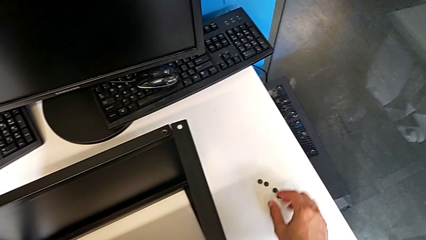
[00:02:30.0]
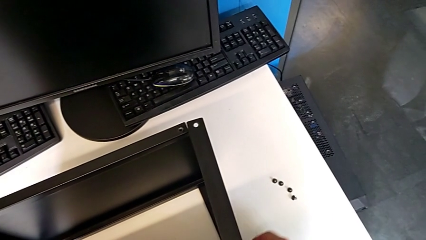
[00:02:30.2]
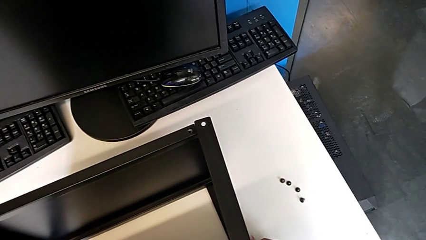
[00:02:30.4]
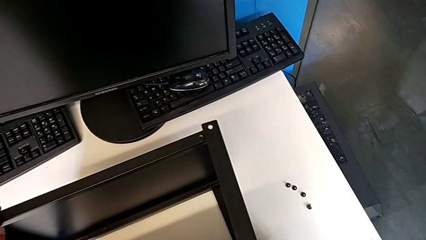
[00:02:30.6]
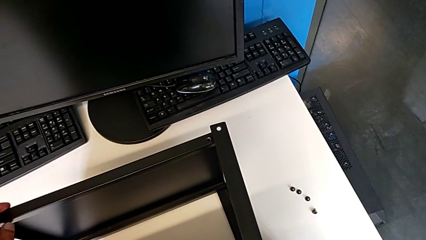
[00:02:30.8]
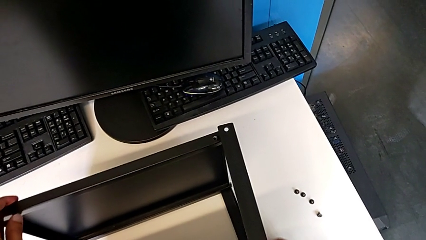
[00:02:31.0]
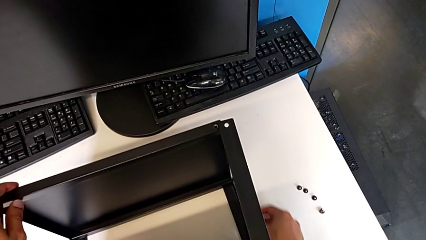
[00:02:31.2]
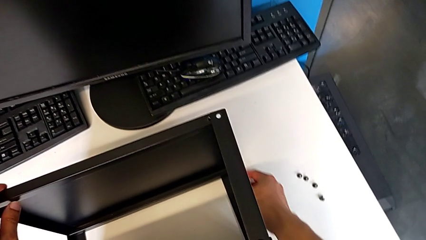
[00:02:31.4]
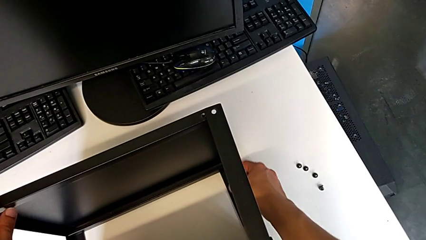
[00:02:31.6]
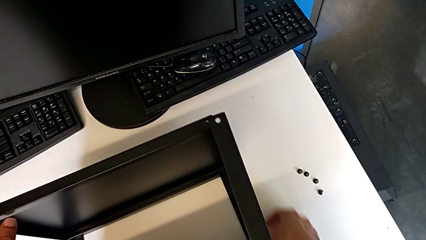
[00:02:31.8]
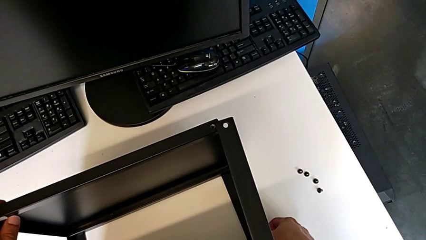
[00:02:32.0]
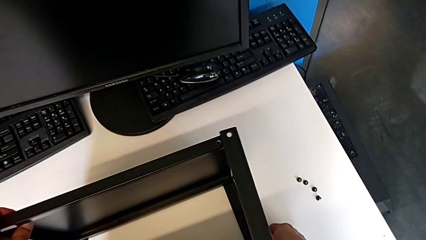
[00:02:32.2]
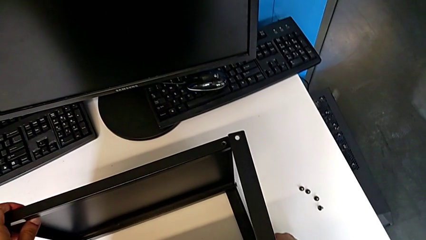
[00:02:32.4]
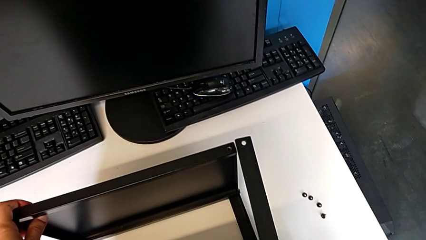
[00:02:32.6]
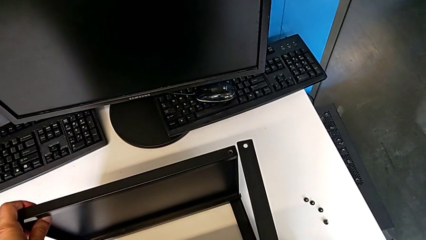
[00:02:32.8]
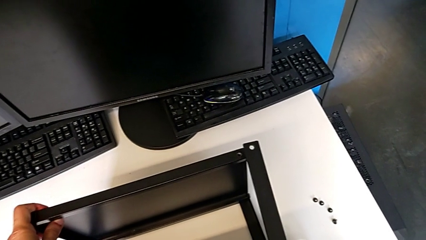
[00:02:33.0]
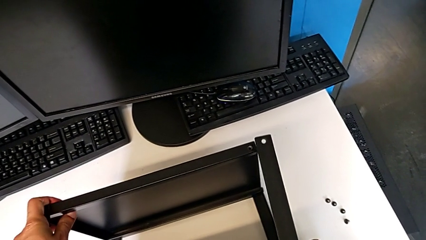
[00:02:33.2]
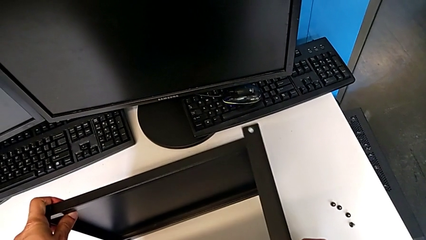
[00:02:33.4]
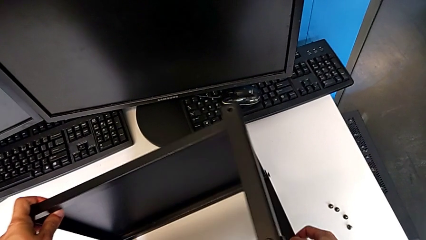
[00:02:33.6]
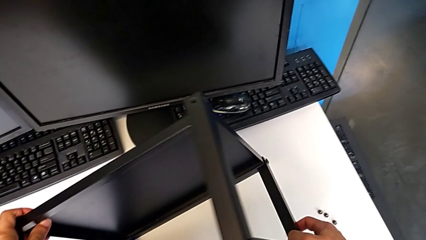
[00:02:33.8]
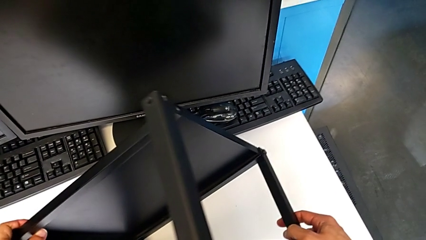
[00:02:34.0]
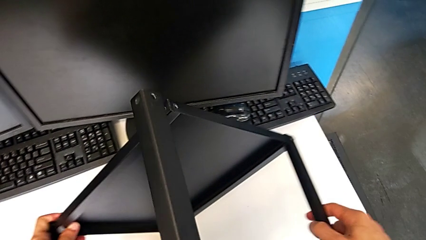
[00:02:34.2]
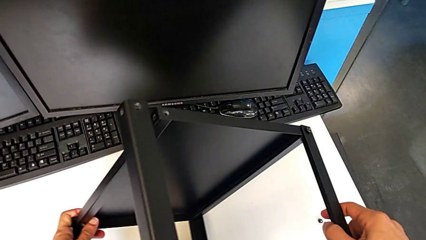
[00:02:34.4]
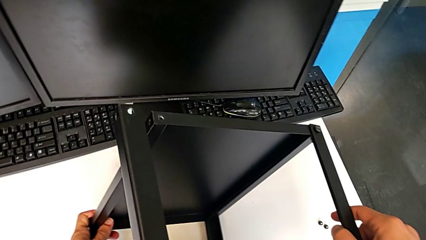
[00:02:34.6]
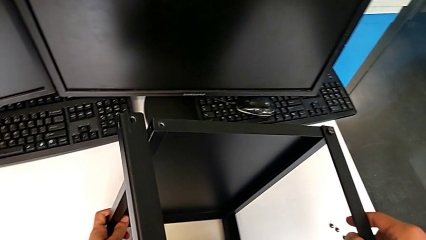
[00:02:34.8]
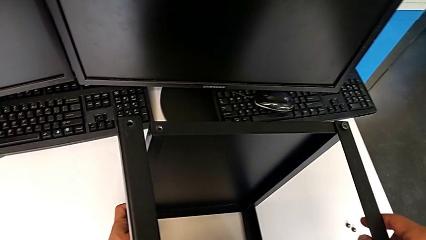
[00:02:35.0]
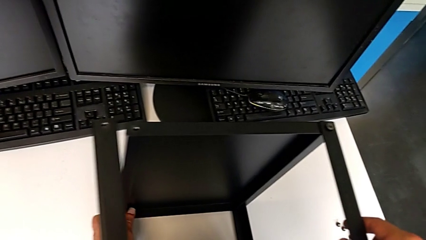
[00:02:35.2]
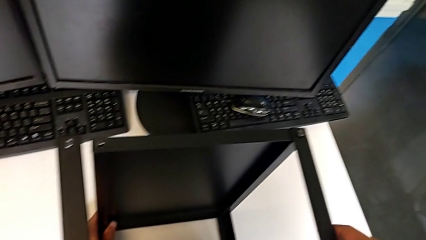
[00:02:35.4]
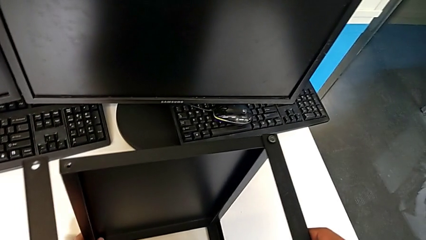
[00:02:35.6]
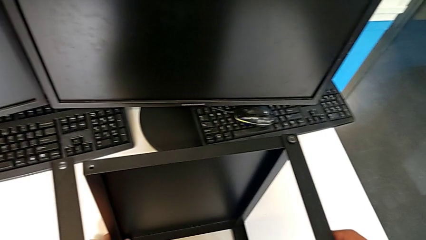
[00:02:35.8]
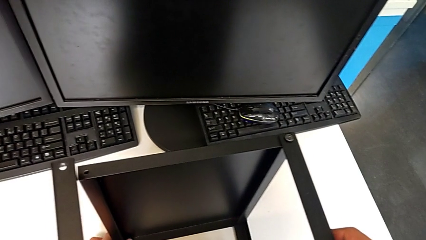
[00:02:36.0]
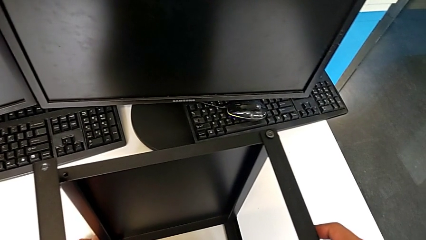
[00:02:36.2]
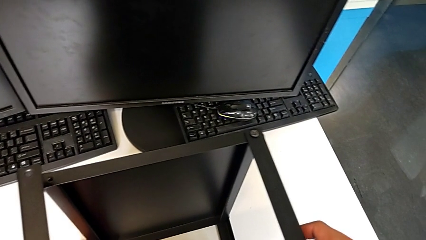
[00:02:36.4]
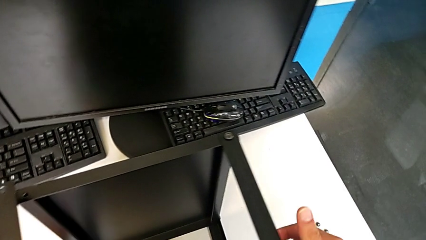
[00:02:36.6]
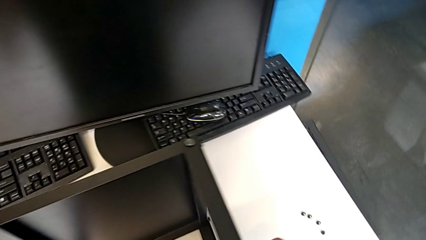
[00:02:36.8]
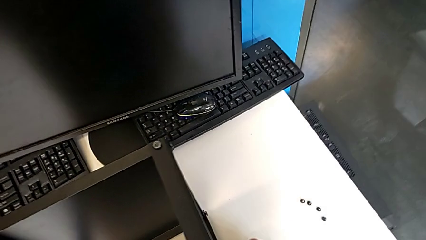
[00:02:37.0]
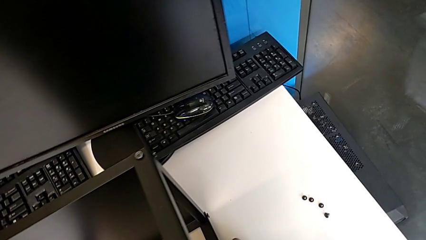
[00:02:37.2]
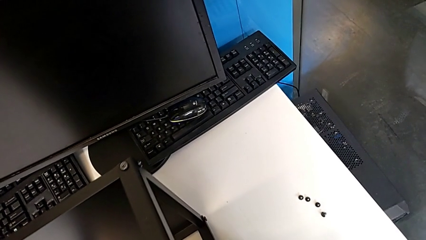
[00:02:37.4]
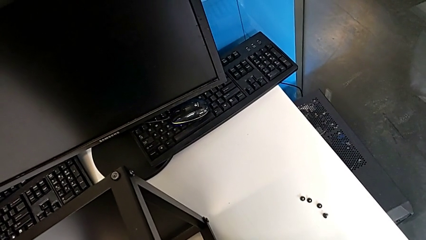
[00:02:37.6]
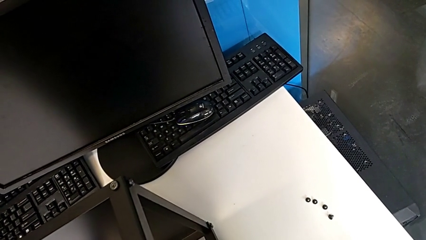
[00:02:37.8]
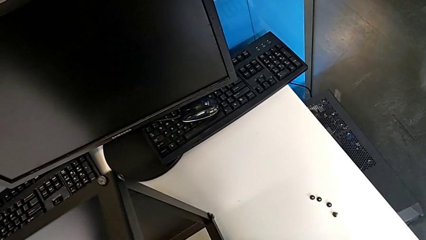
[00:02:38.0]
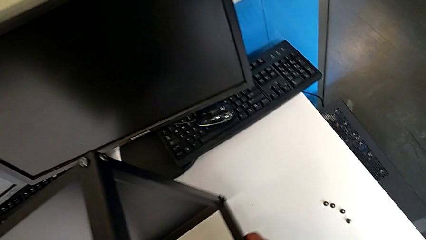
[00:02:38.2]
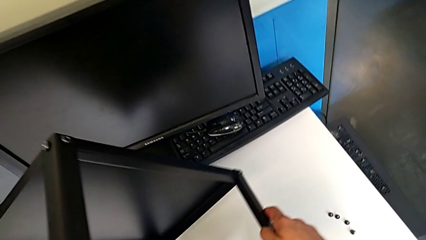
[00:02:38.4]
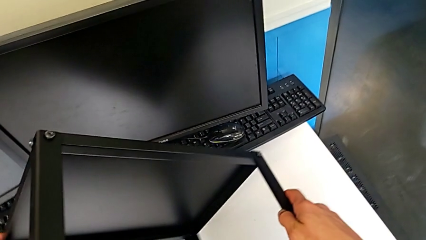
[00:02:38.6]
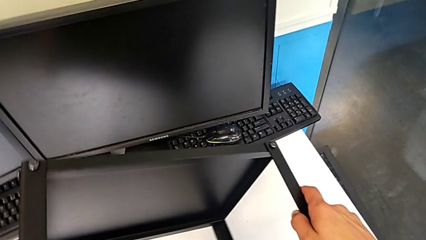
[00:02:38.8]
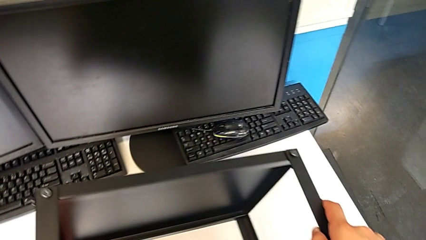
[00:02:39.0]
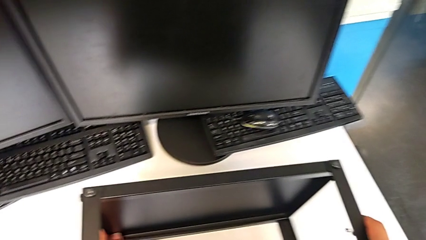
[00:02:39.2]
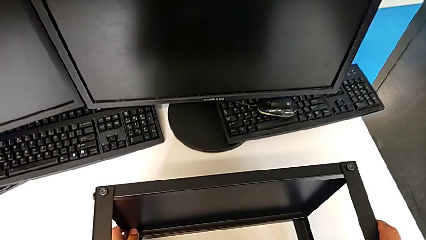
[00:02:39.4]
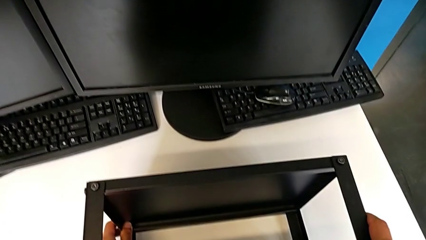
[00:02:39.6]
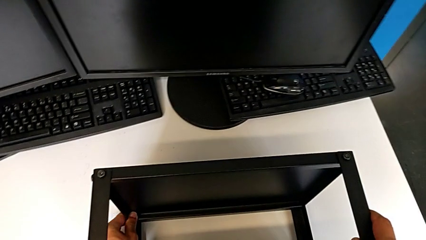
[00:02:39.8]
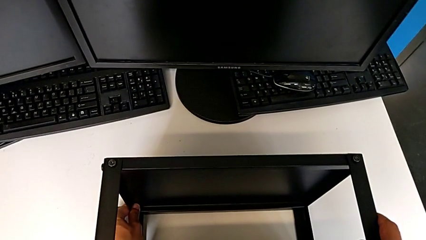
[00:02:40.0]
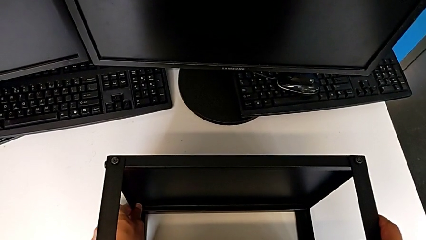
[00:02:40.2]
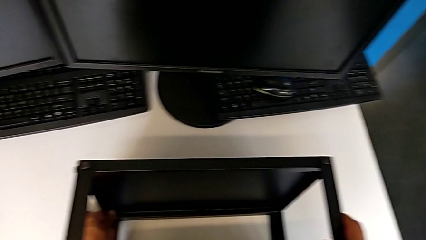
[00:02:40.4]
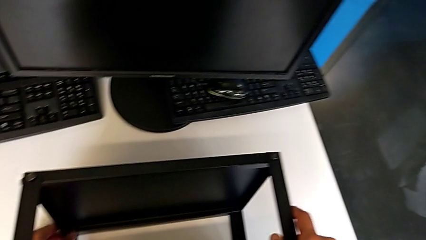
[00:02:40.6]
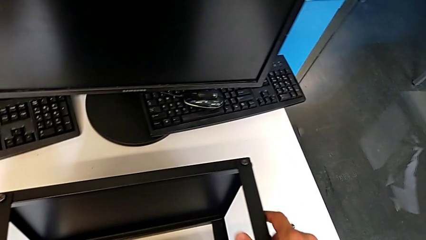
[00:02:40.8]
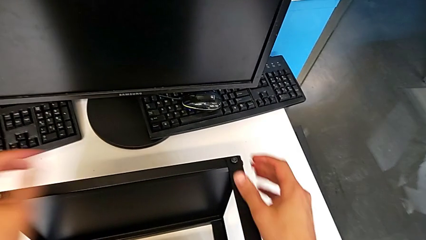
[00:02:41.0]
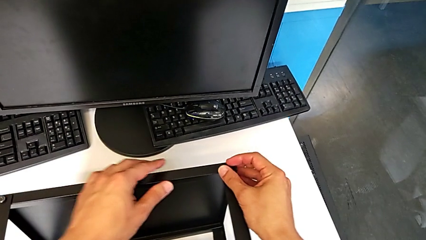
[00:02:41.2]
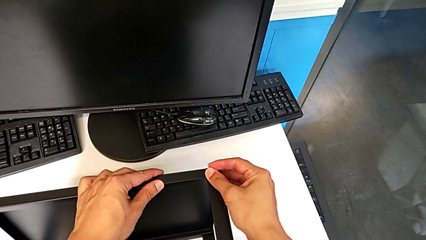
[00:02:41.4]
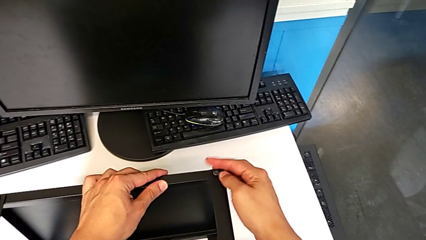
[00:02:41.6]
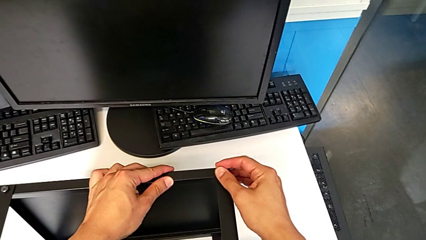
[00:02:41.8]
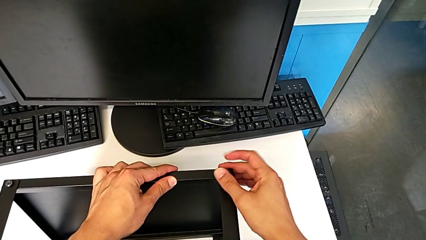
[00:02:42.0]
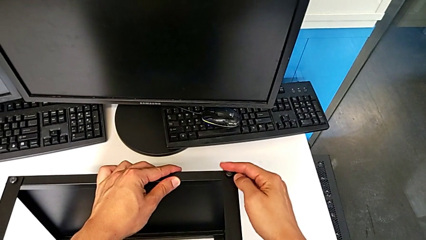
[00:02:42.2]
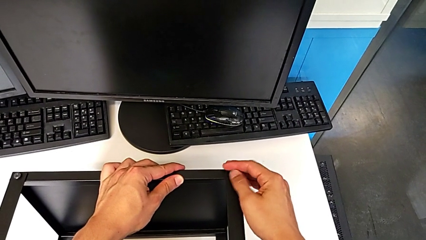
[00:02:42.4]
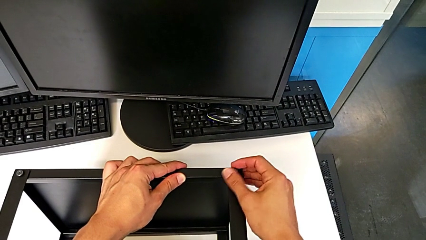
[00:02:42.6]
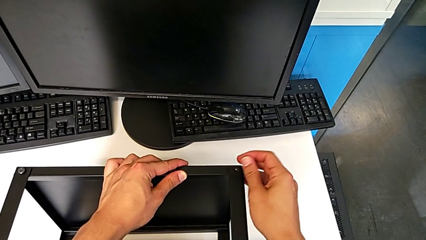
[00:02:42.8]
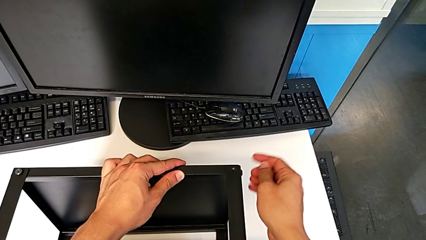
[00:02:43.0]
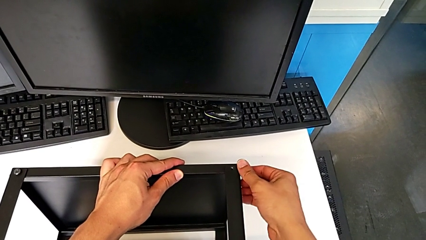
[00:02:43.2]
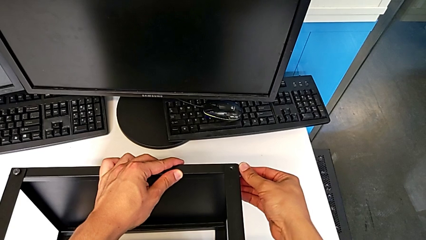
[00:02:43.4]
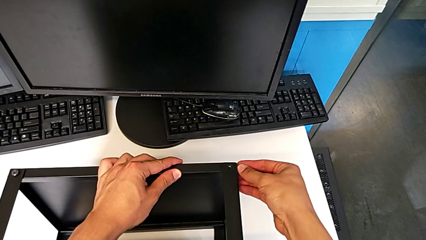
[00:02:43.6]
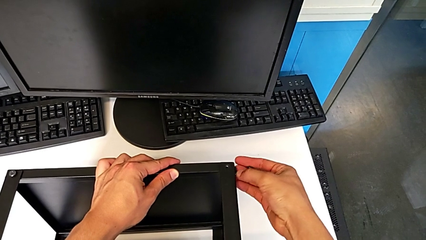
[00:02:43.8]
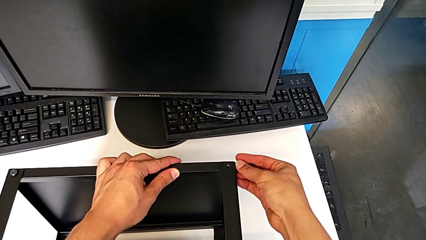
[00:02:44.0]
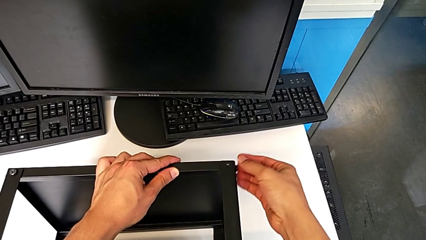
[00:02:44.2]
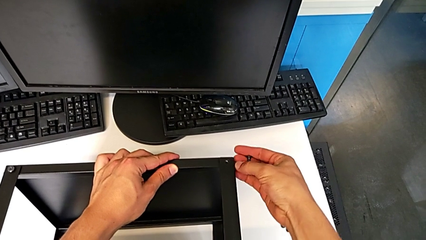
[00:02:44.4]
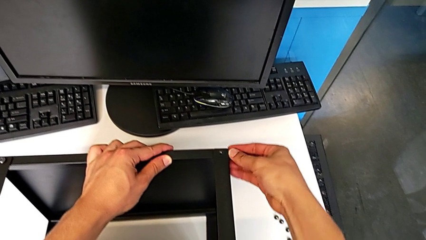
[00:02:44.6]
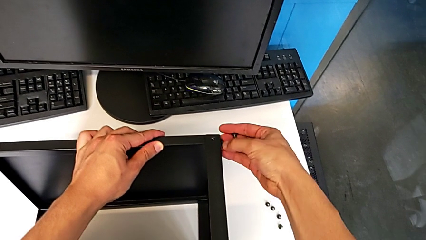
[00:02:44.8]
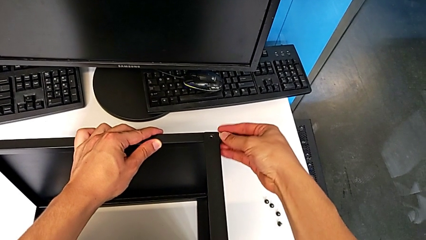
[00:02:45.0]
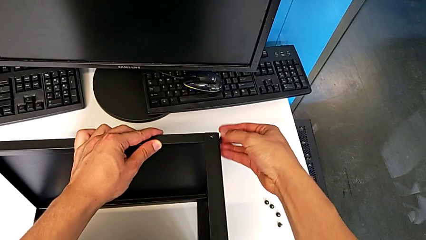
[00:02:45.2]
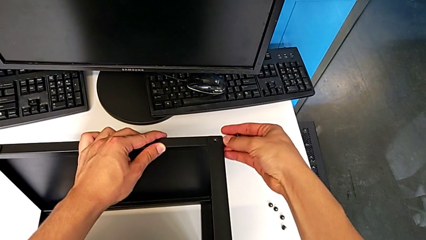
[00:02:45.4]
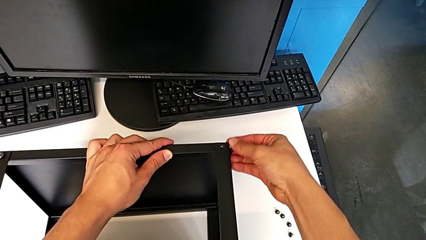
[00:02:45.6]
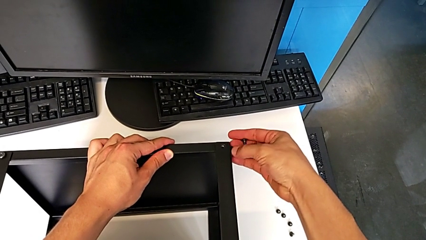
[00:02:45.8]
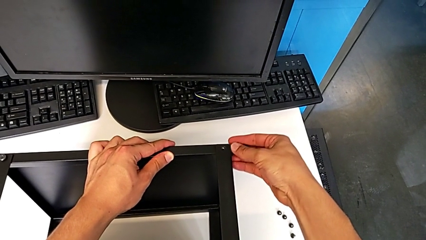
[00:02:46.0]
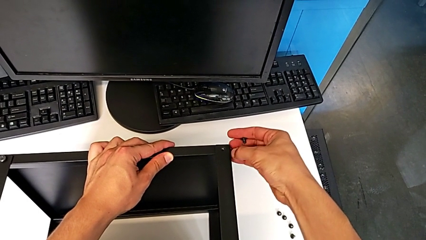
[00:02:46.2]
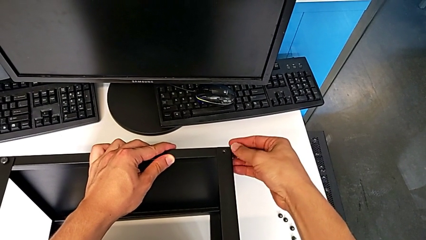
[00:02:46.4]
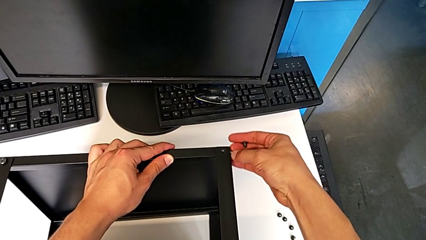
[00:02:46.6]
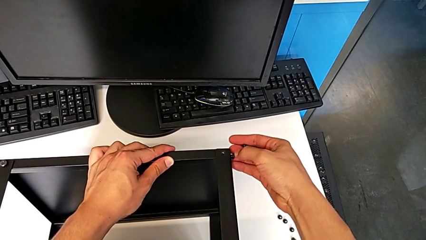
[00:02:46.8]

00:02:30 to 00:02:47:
The camera wearer is disassembling the table top. They grab the nightstand, rotate it, grab it, rotate it, unscrew the hex socket head, disassemble it and unscrew it.
